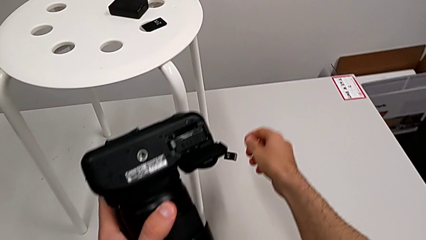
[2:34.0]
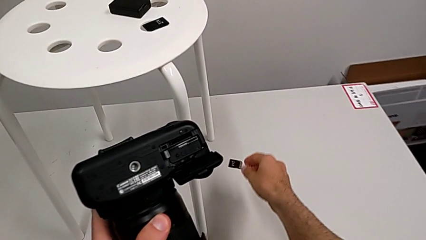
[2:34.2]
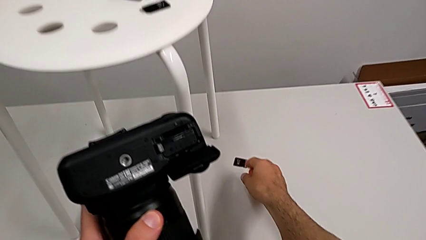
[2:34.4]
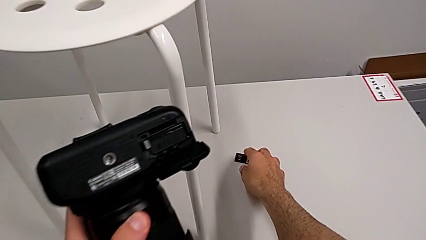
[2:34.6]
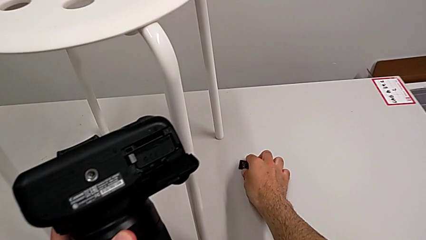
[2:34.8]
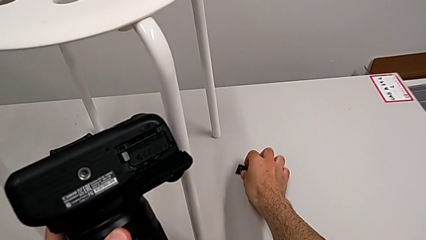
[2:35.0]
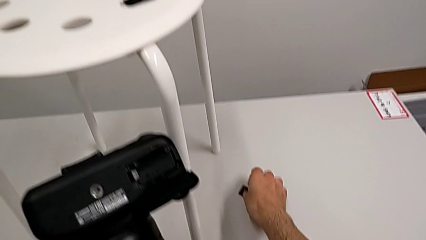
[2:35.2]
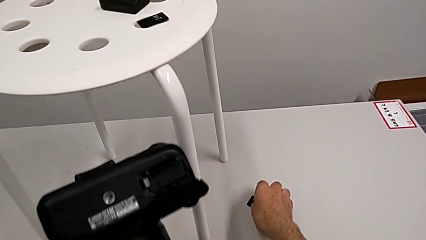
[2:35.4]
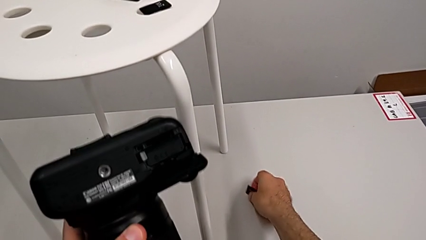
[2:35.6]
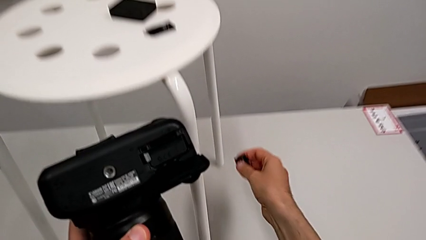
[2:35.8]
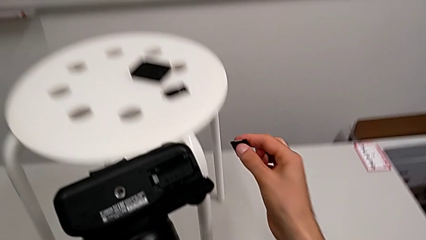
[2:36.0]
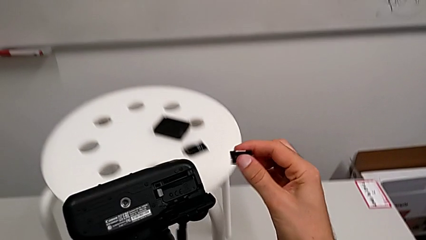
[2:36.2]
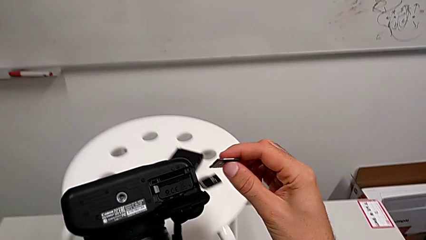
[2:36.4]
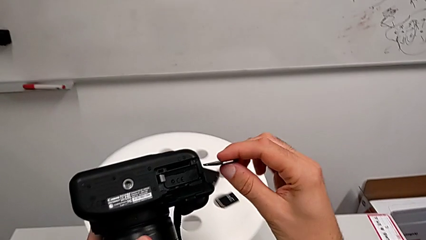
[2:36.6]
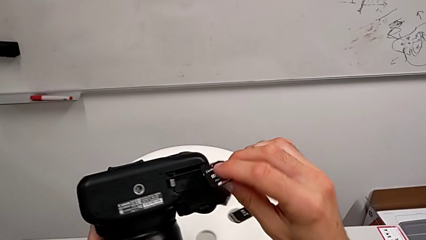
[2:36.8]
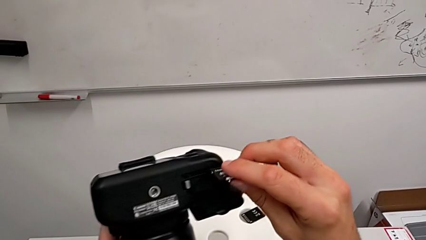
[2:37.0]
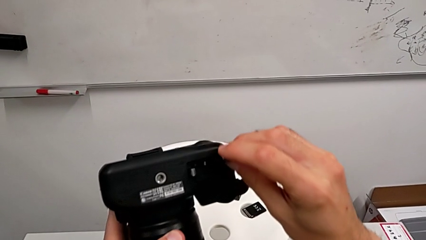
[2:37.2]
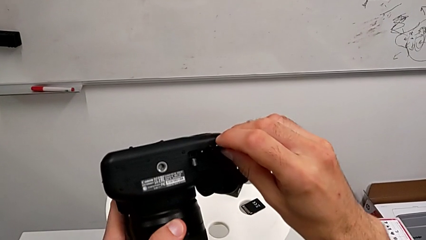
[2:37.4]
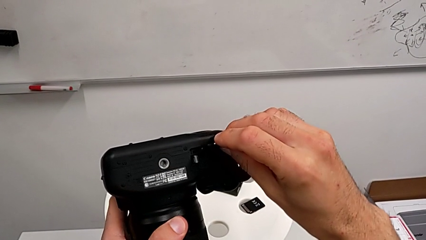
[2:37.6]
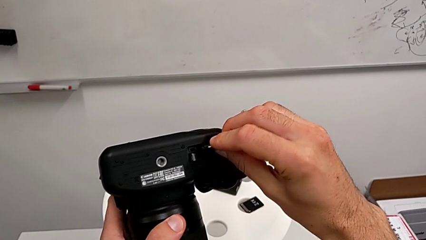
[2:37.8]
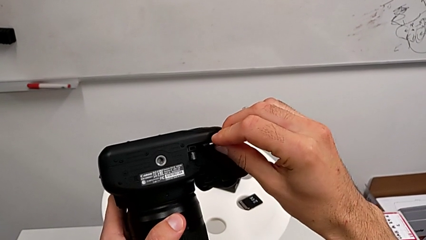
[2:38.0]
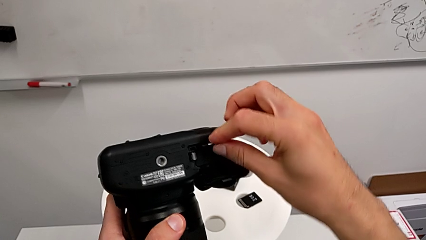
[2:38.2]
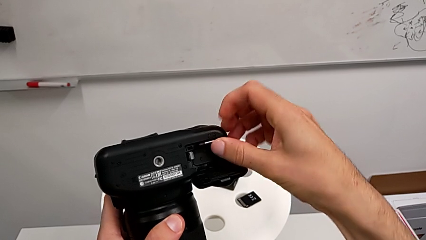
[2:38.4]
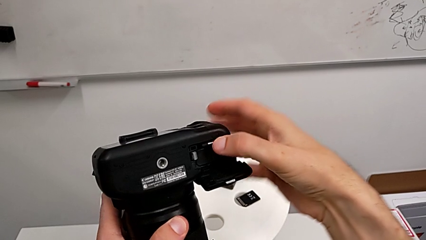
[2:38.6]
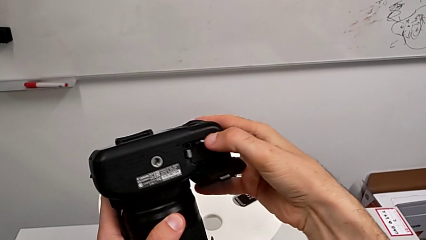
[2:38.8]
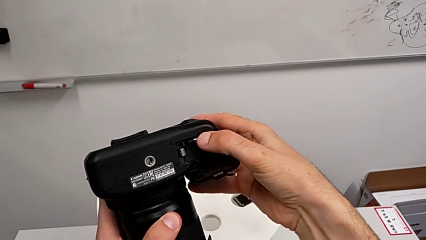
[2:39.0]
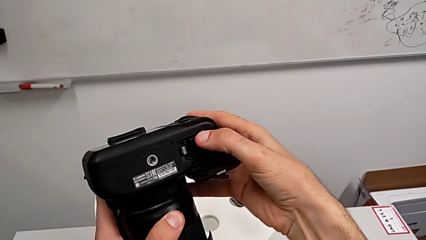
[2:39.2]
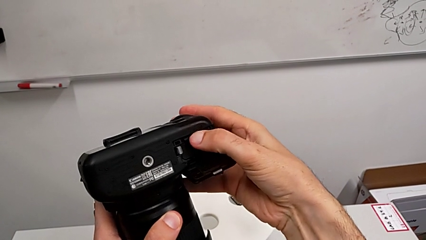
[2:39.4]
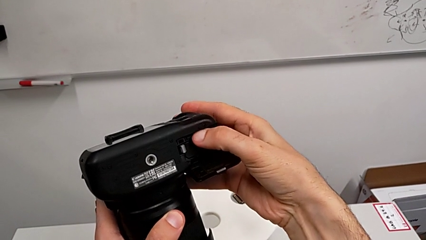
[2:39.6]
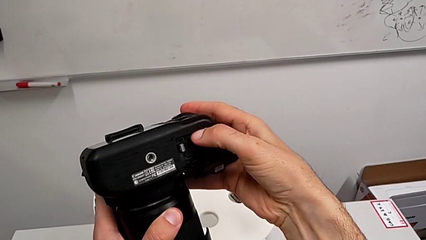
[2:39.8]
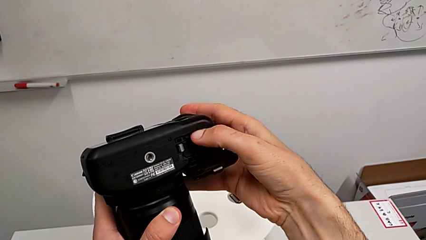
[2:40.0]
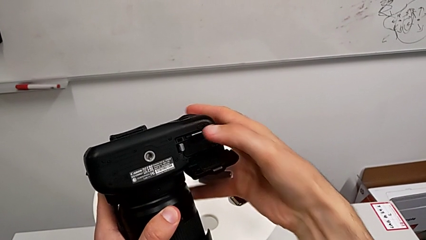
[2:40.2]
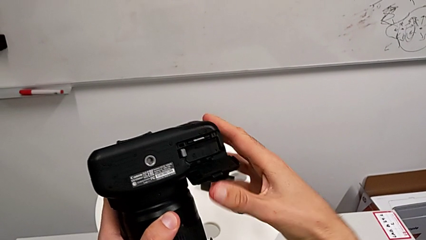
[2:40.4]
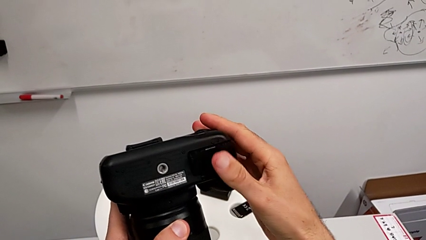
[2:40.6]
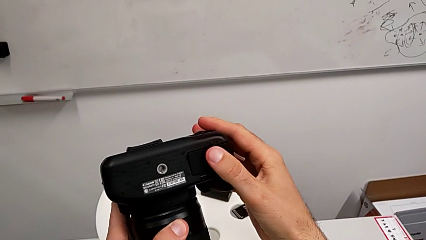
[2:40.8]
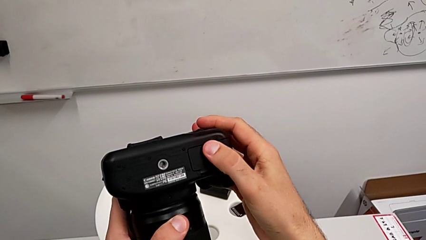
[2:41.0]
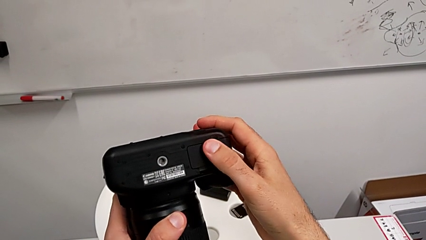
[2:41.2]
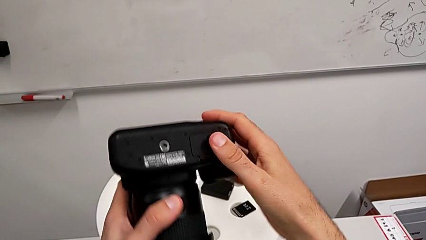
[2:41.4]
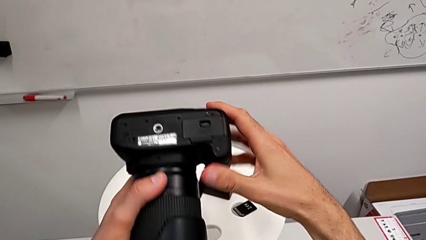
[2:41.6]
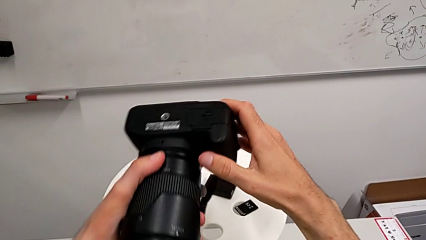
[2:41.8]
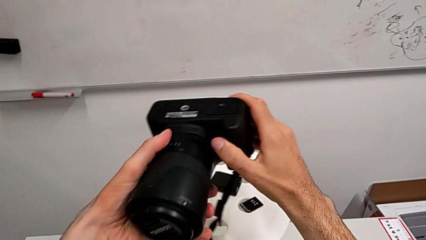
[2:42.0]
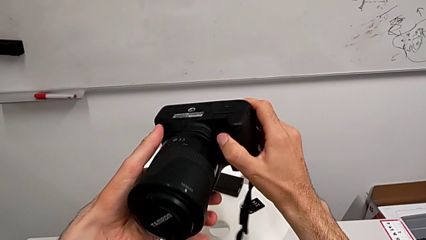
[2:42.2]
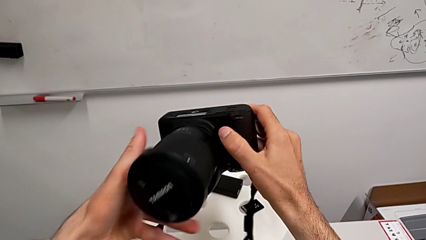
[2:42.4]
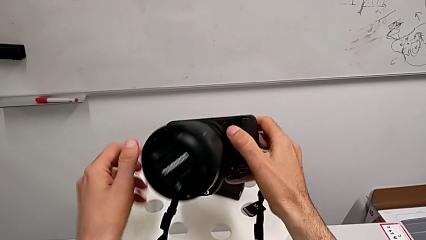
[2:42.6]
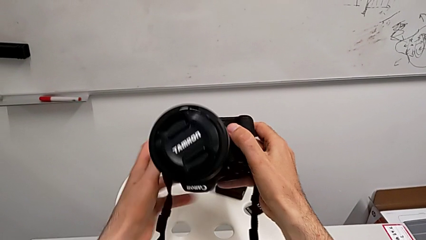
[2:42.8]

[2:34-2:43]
The camera wearer is exchanging the SD card. They grab the SD card, insert it, press it and close the battery door.
